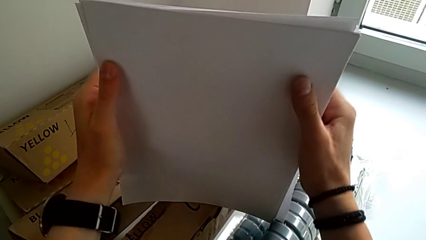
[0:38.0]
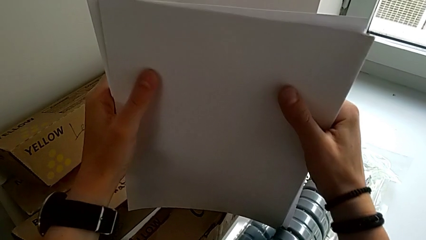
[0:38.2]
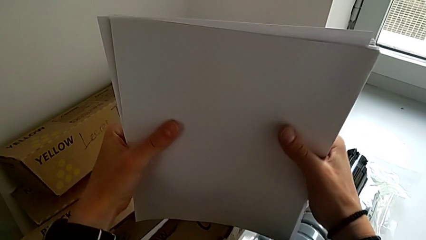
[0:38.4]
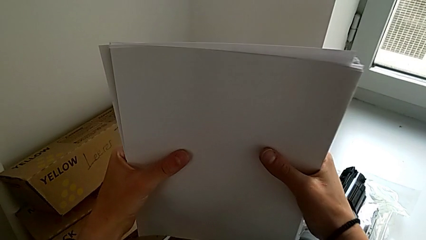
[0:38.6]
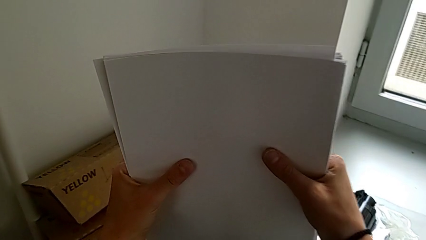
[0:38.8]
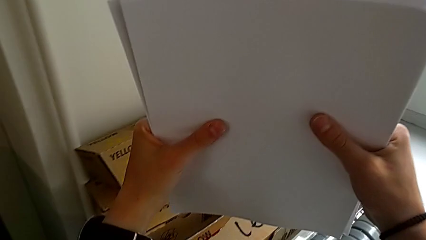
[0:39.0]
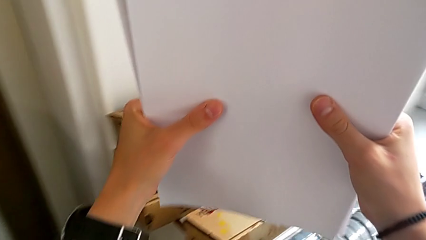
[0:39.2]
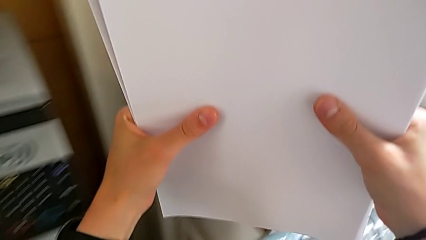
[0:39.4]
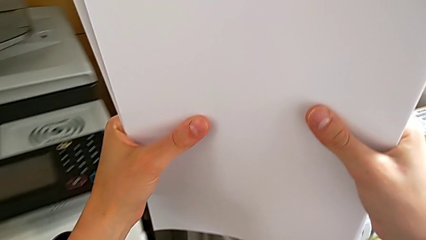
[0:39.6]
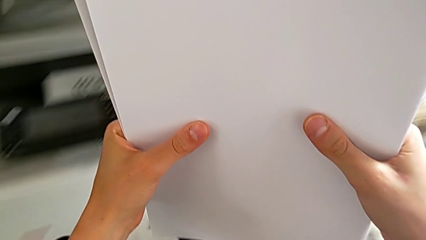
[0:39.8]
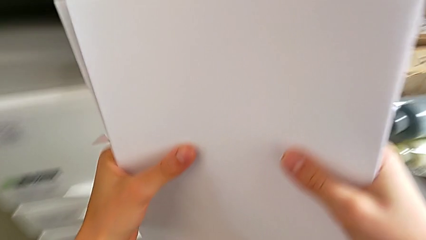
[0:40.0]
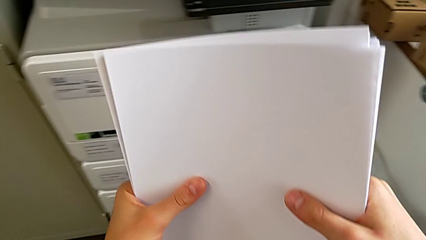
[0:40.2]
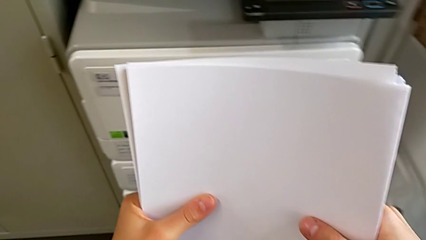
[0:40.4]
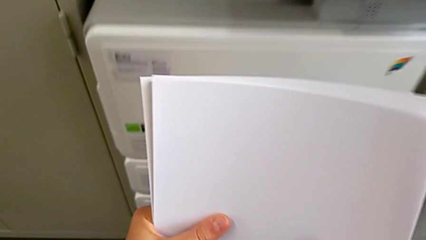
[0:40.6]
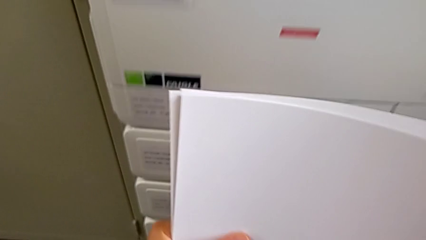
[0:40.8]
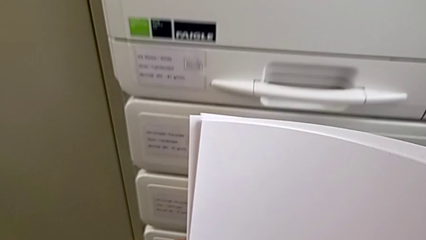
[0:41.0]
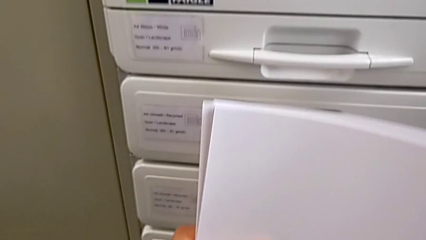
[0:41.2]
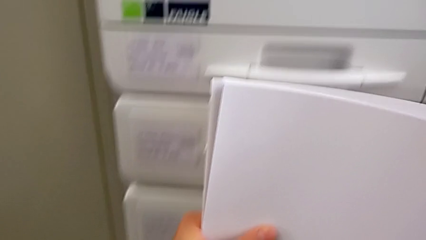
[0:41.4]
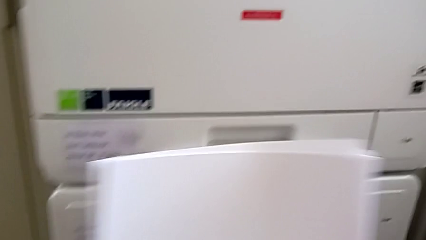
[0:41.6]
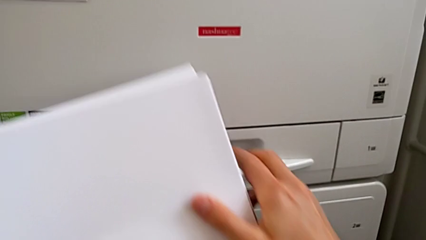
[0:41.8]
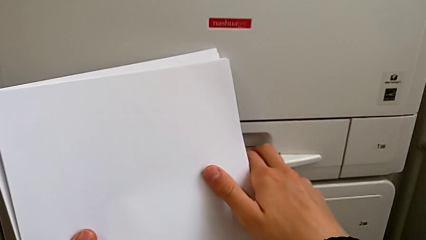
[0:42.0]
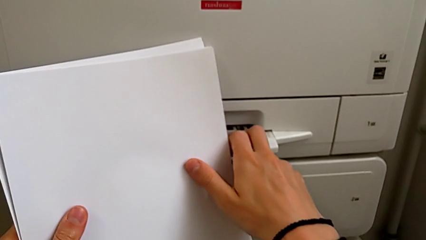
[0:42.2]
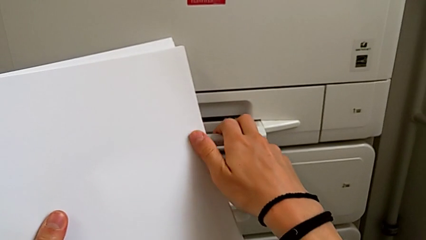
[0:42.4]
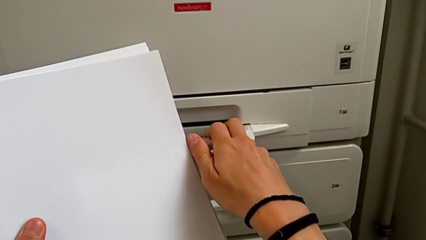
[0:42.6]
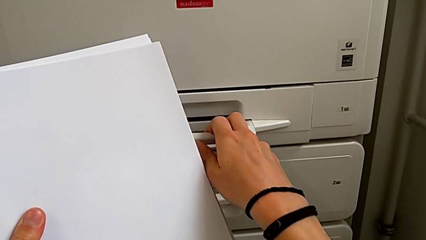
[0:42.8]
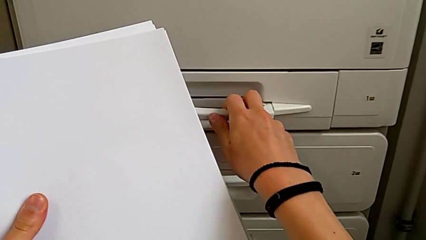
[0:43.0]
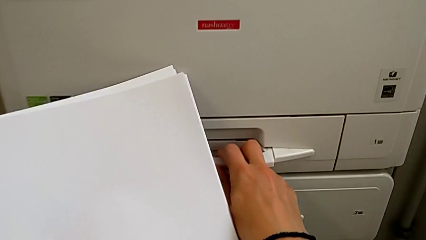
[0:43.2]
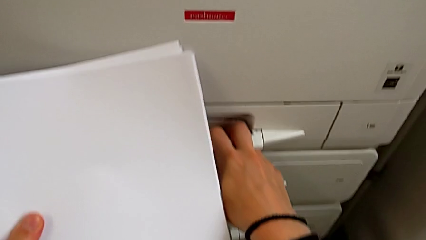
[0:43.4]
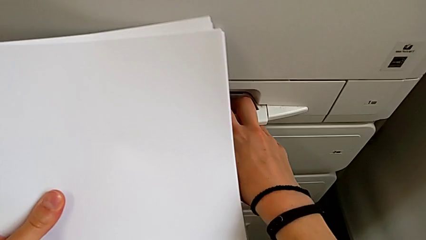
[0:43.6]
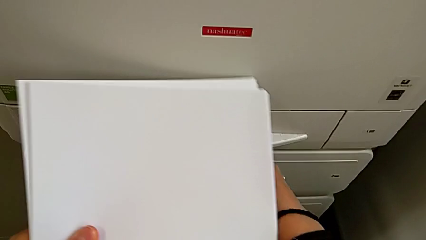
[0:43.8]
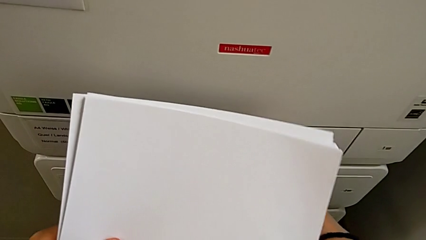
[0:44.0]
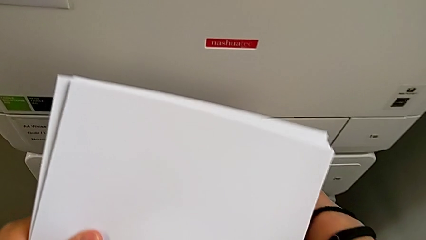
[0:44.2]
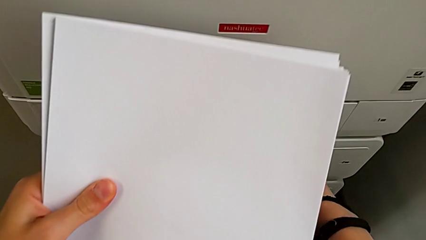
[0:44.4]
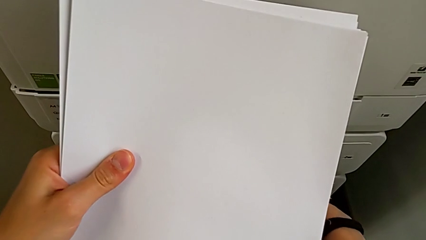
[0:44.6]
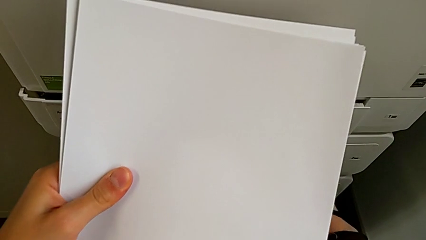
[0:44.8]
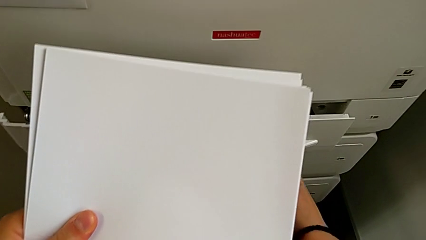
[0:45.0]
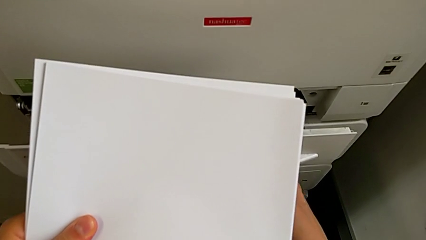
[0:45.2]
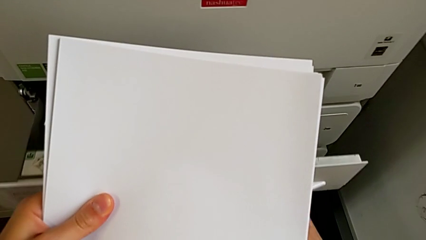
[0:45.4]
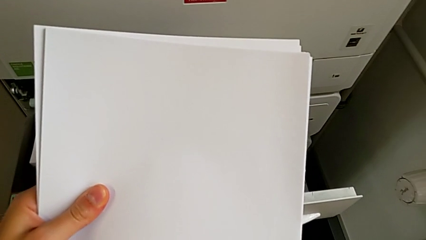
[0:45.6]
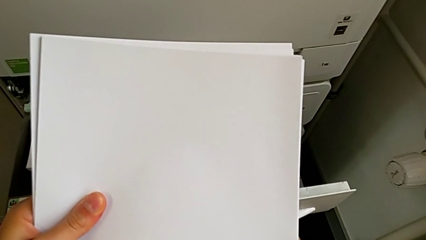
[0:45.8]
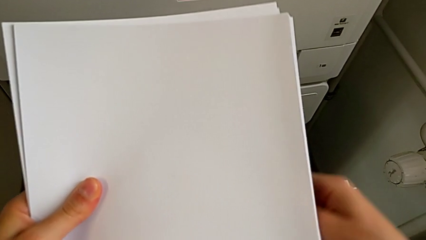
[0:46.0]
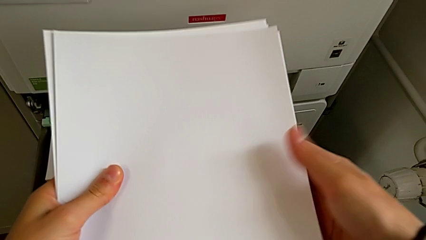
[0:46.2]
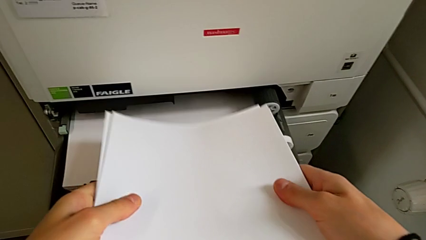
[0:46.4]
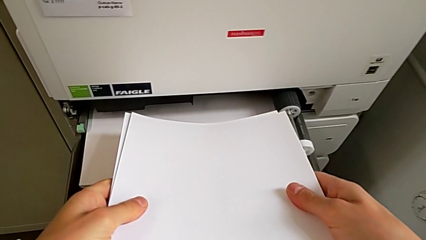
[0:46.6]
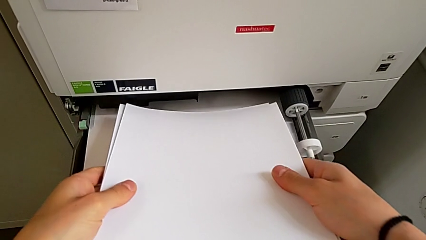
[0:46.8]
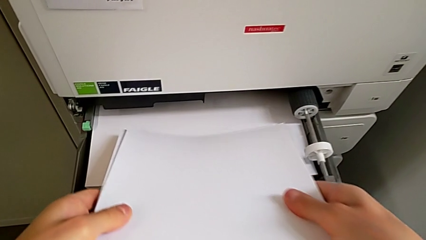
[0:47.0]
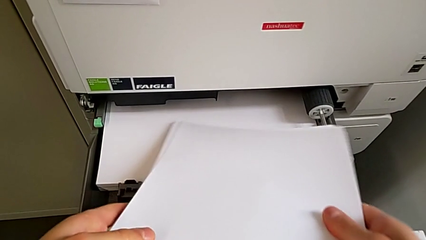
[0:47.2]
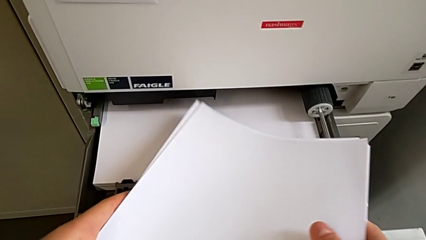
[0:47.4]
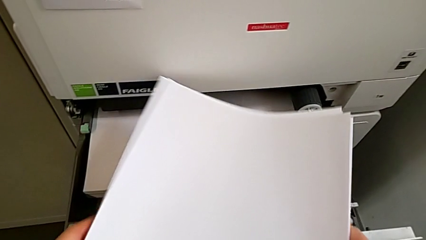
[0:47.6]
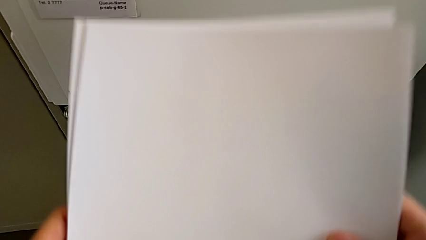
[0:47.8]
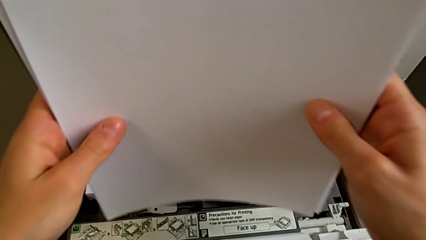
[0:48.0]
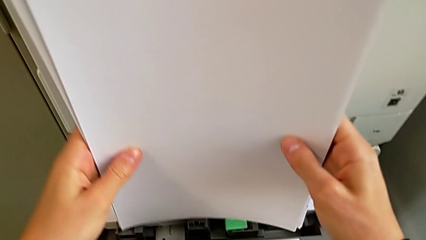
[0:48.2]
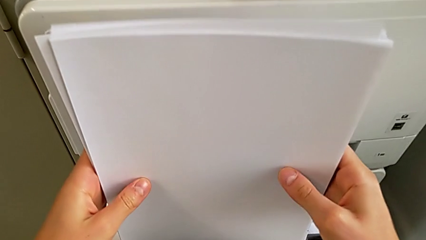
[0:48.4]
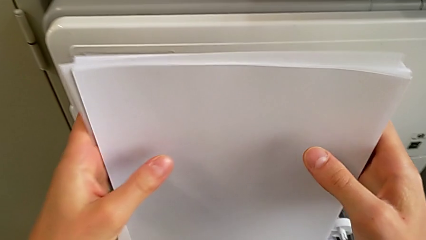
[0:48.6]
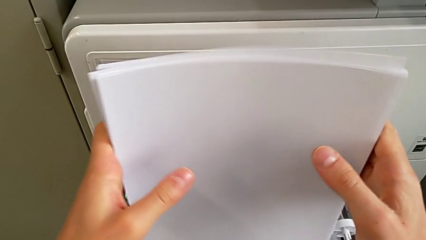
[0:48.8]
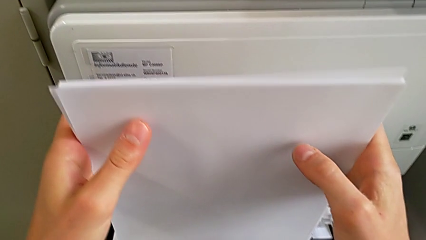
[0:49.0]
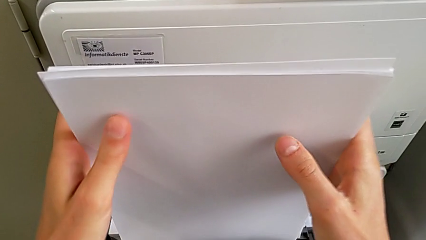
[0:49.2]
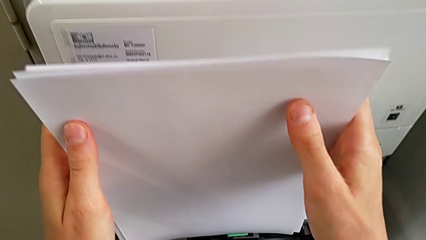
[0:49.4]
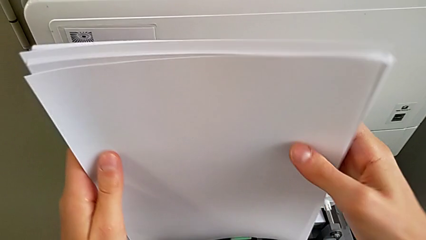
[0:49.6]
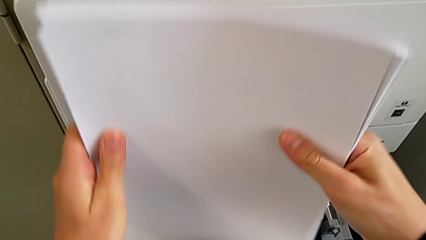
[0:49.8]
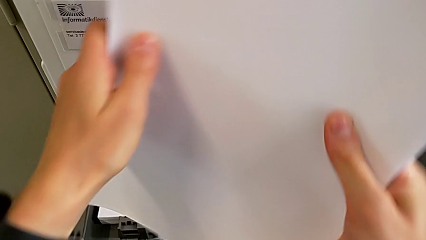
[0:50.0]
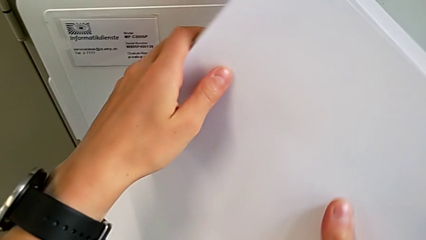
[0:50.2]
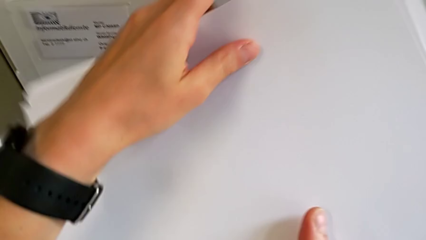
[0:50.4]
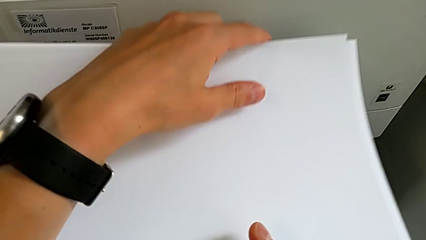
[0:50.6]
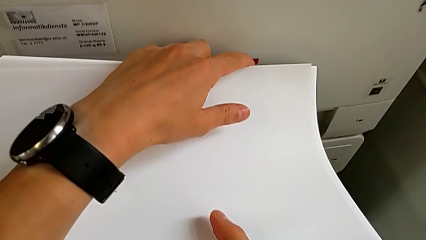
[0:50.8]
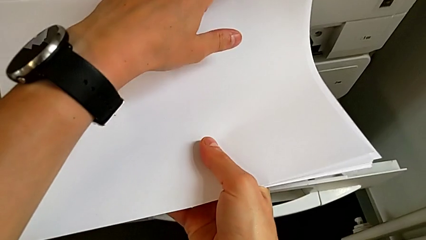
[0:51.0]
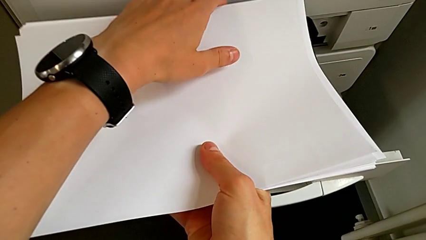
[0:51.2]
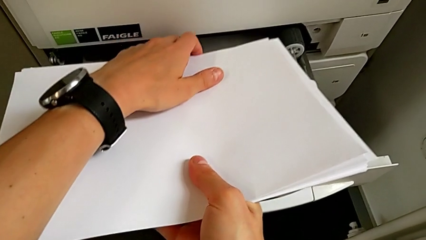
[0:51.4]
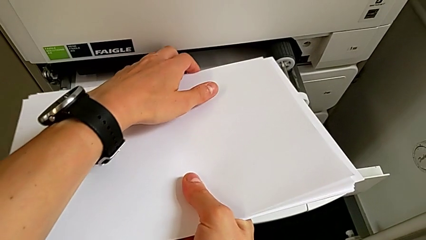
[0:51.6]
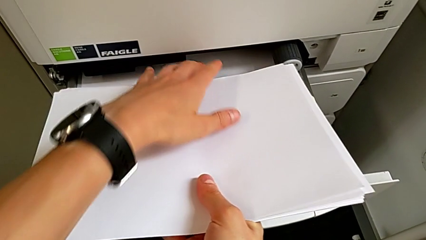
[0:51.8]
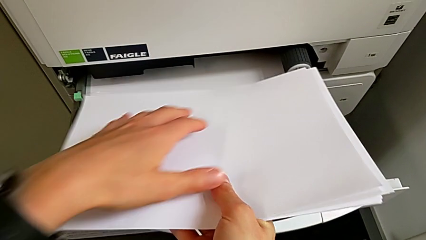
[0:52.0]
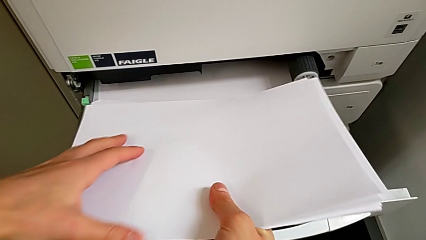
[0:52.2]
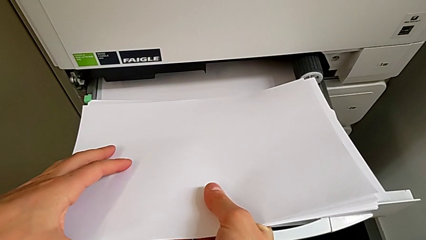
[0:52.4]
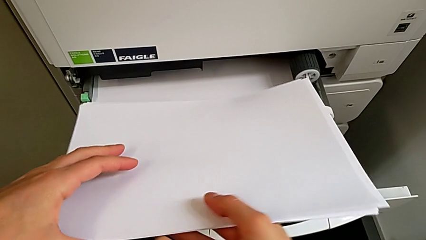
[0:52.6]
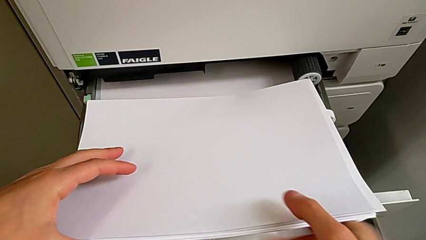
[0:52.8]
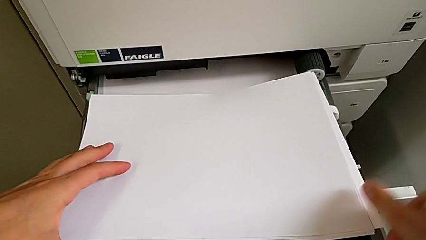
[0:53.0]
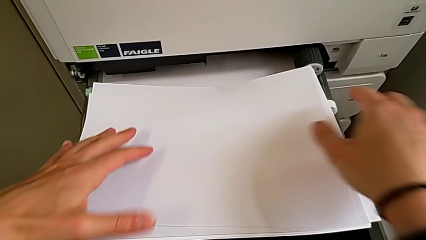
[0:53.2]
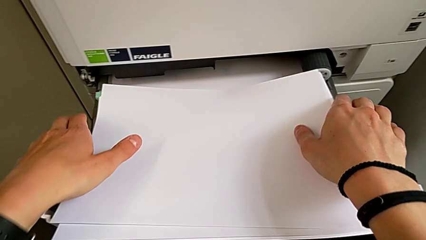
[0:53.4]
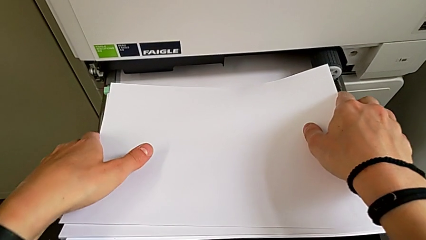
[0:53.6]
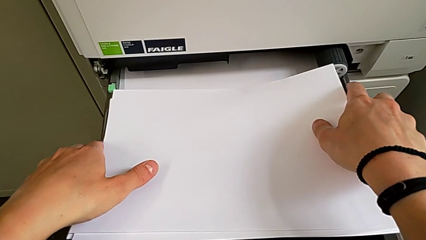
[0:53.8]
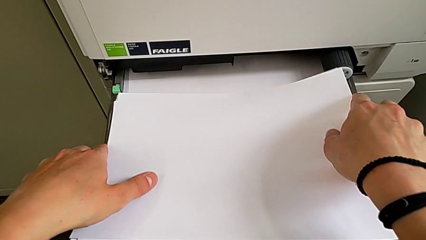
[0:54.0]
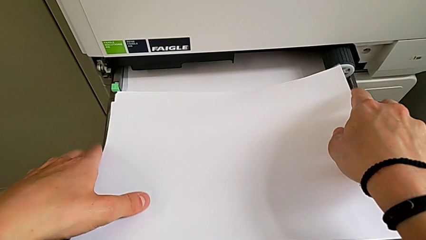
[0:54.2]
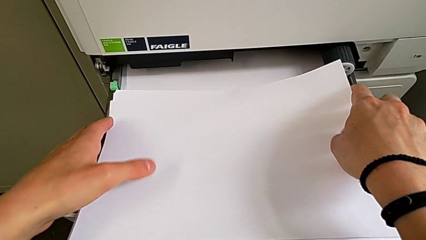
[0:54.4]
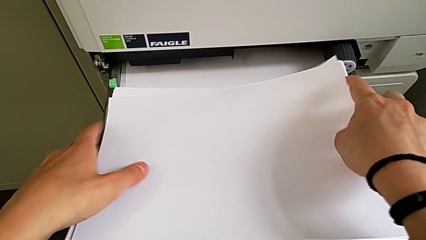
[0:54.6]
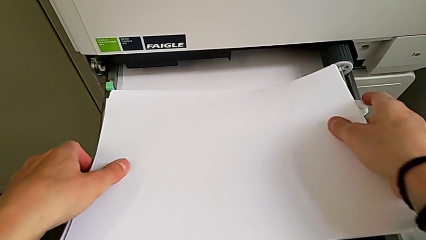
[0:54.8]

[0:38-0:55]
The camera wearer is loading the paper tray with the paper stack. They lift the paper stack, open the paper tray, wrongly insert the paper stack in a wrong direction, align it and insert it.
